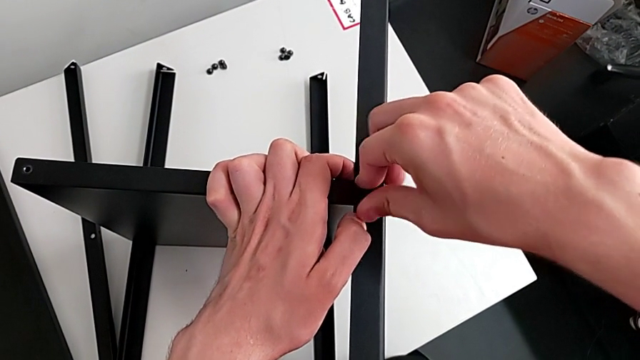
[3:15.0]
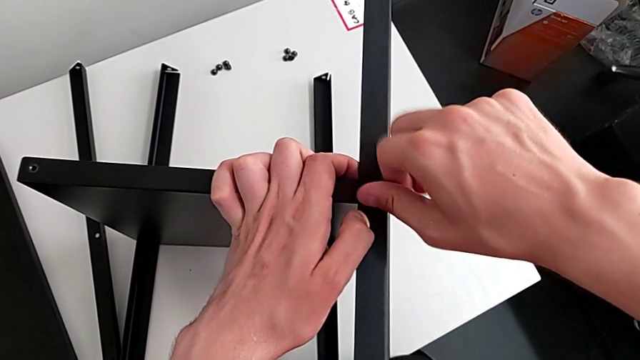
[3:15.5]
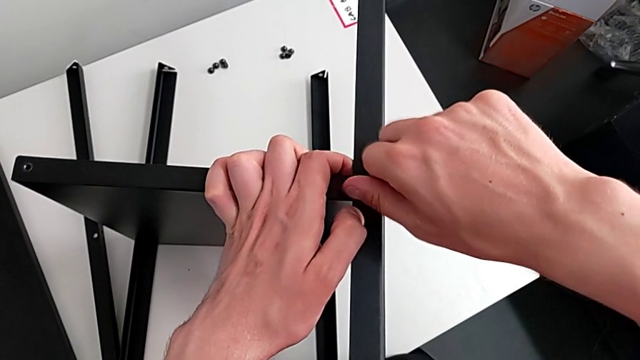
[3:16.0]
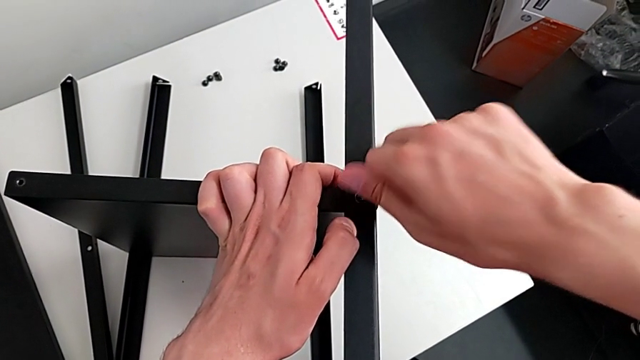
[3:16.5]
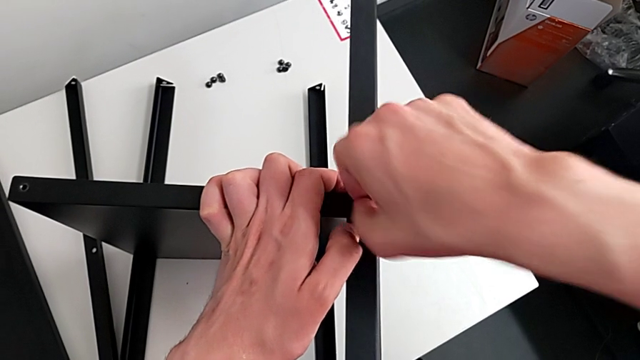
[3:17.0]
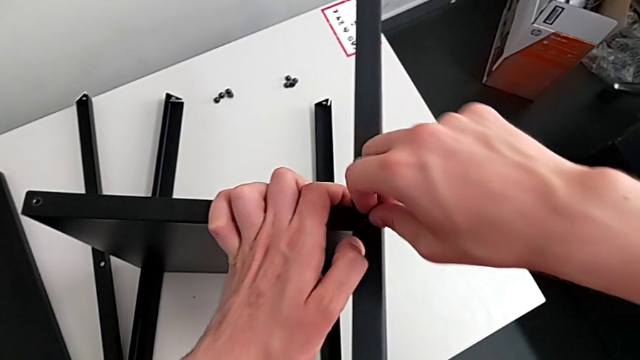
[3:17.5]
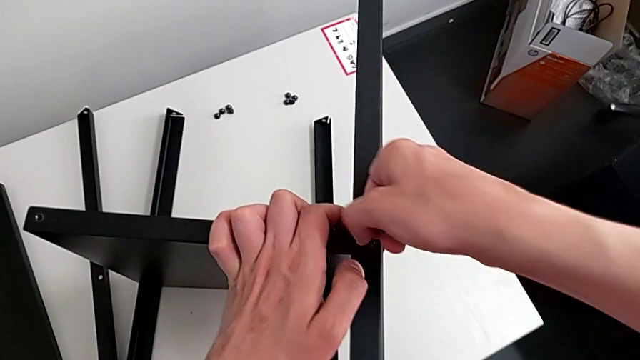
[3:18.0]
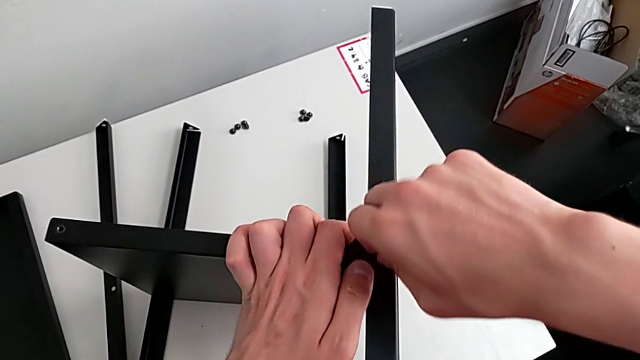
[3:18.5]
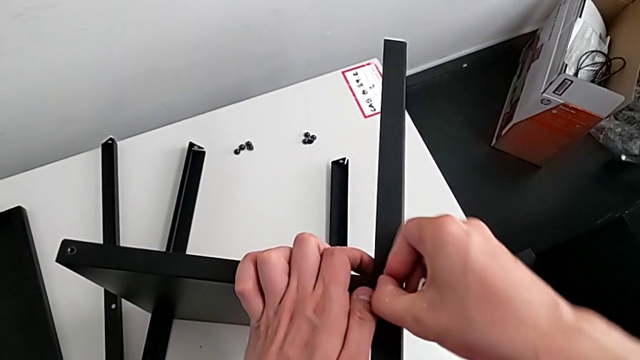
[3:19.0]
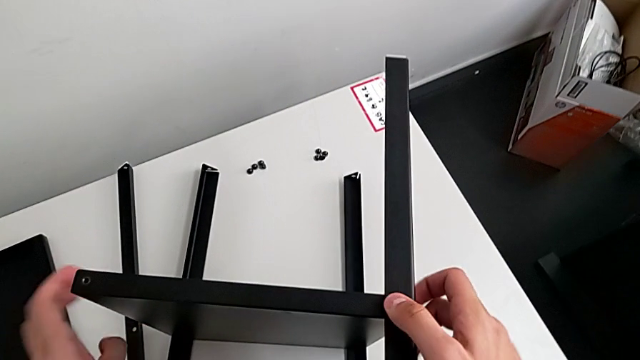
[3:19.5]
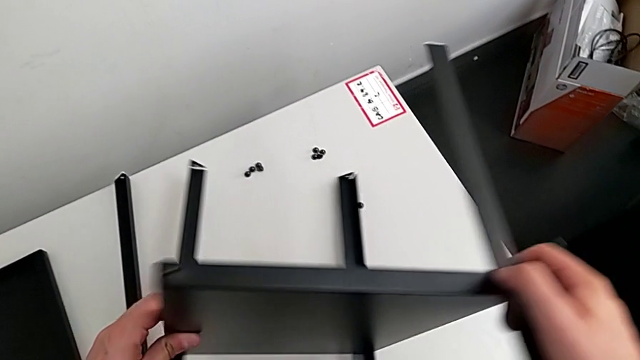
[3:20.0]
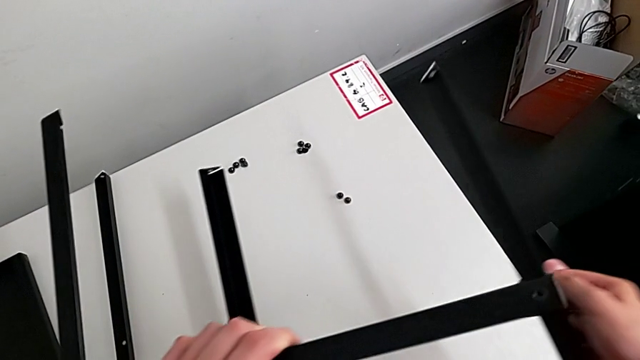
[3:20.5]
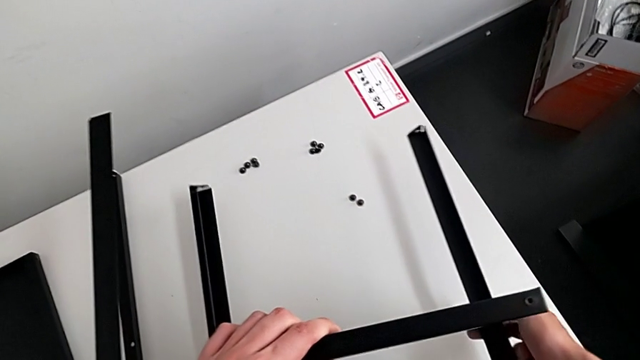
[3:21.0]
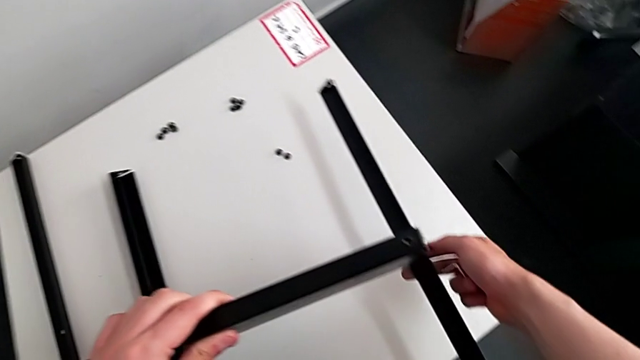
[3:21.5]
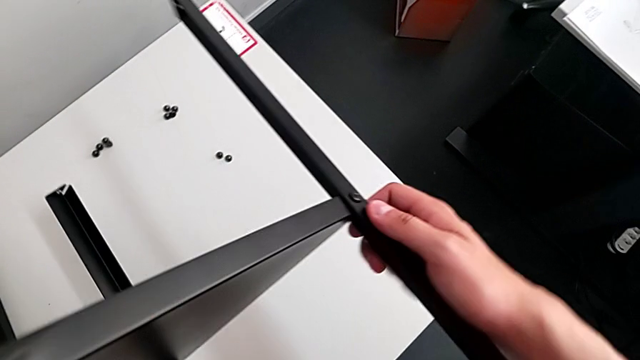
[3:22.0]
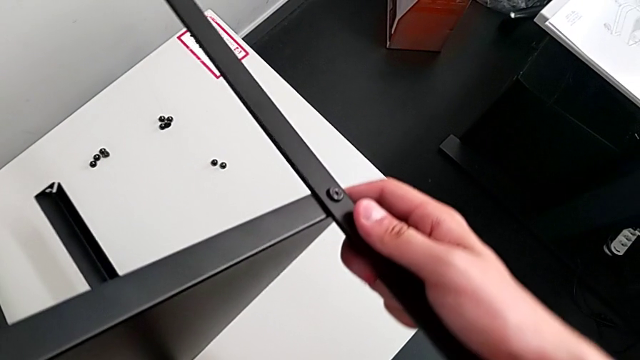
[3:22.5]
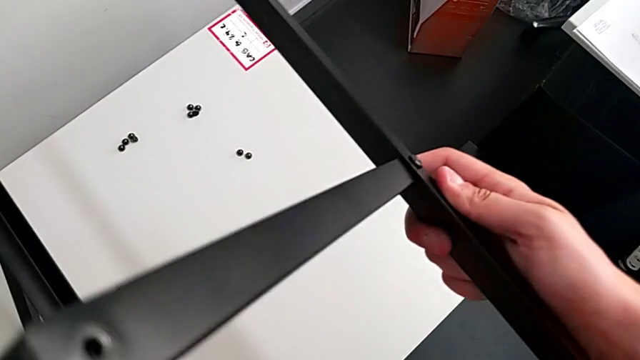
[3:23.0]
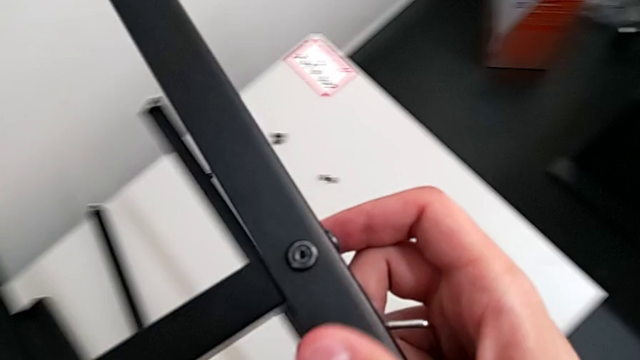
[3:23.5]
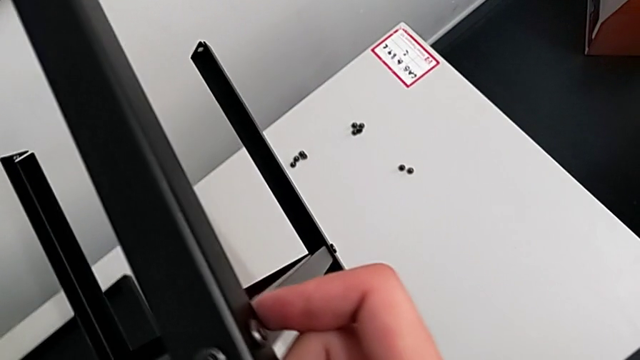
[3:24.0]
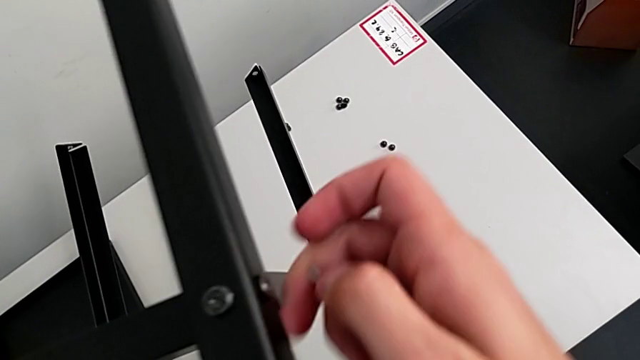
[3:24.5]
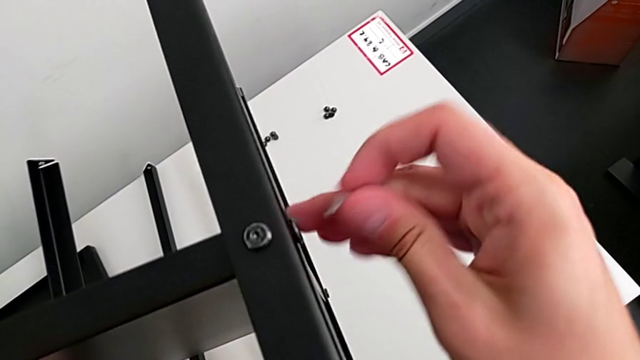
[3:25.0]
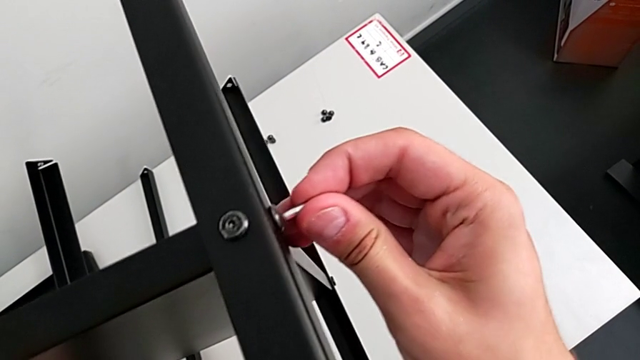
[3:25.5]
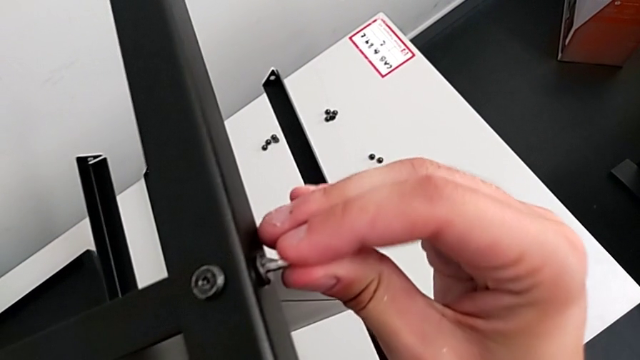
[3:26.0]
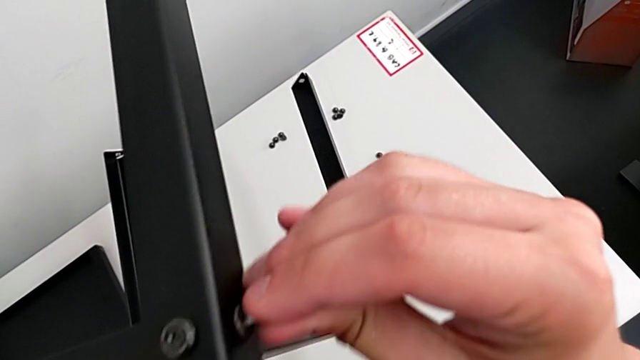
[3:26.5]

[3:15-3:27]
The camera wearer is assembling the table with the furniture. They keep screwing the hex socket head, rotate the nightstand and screw the hex socket head.

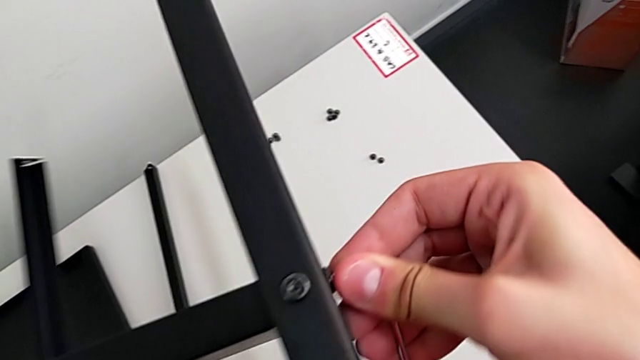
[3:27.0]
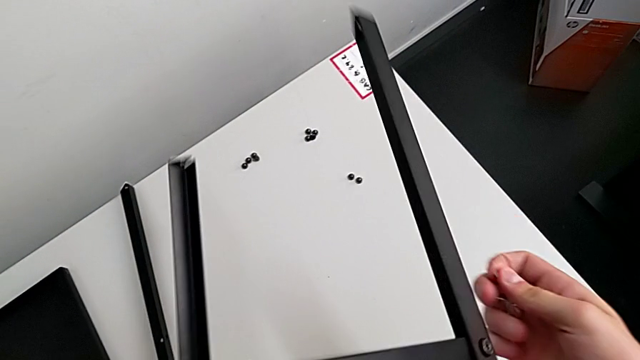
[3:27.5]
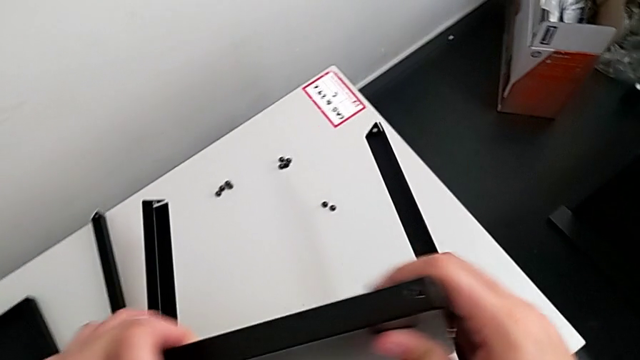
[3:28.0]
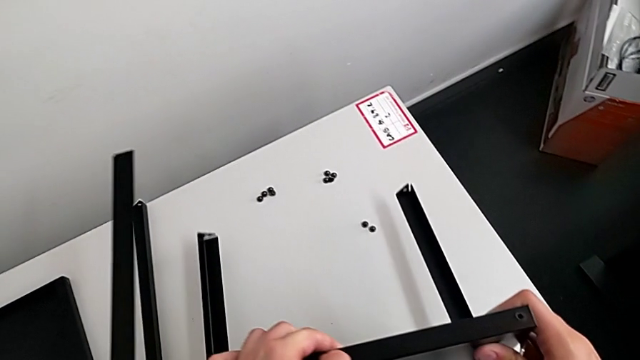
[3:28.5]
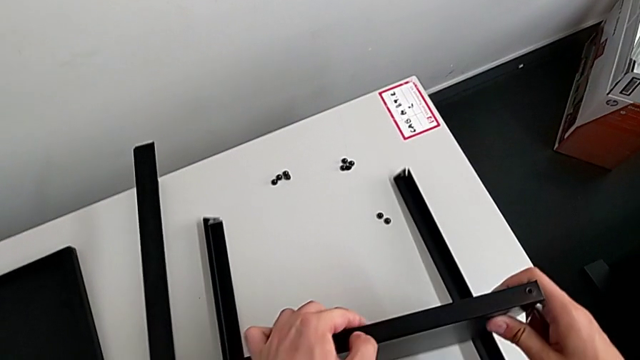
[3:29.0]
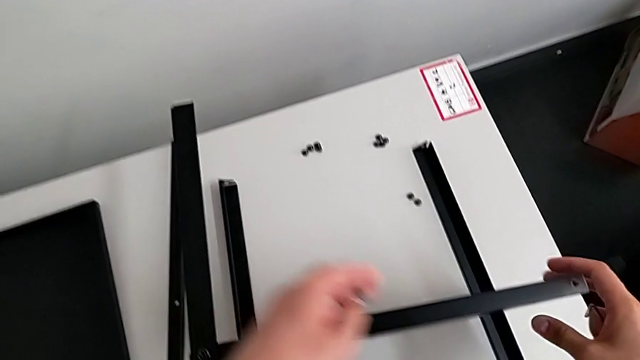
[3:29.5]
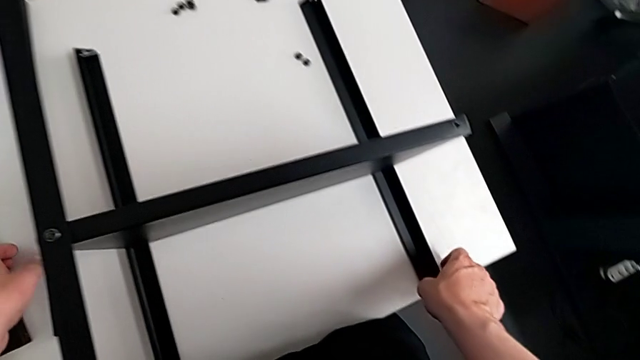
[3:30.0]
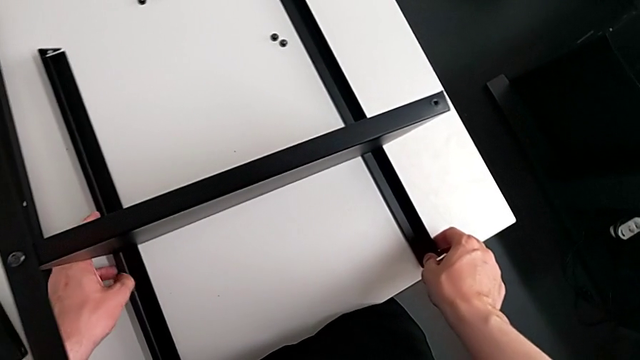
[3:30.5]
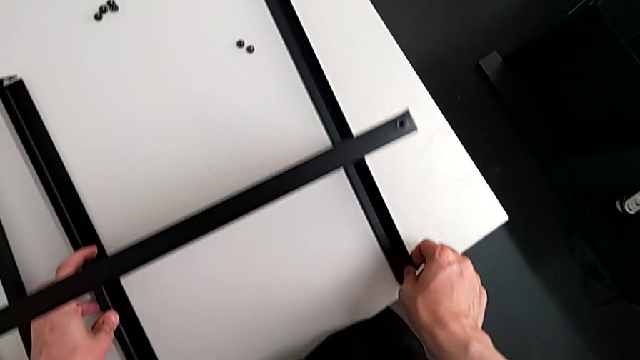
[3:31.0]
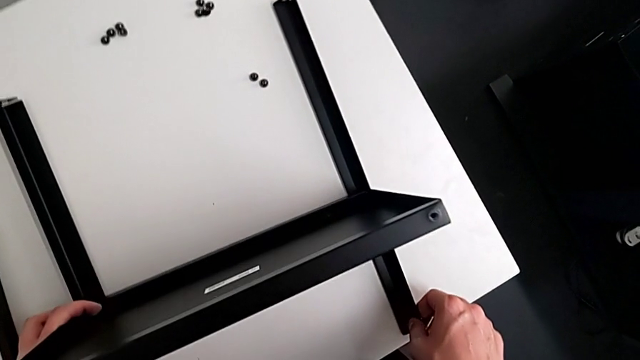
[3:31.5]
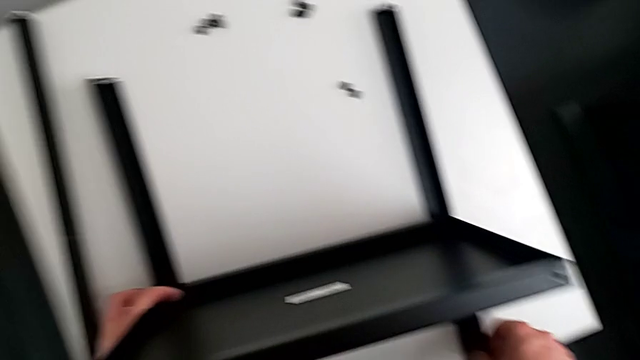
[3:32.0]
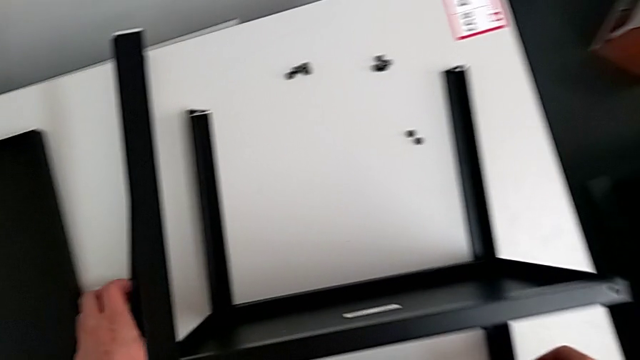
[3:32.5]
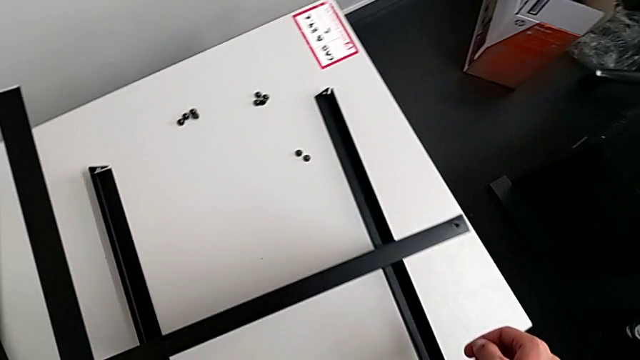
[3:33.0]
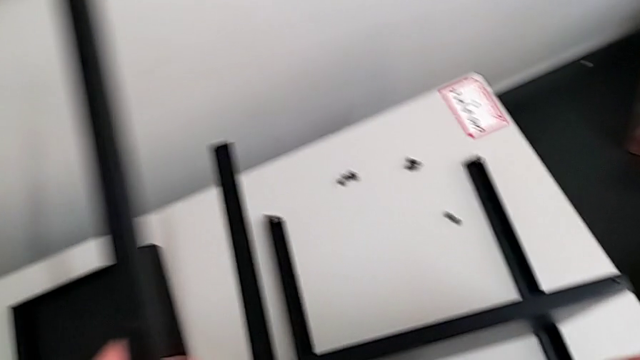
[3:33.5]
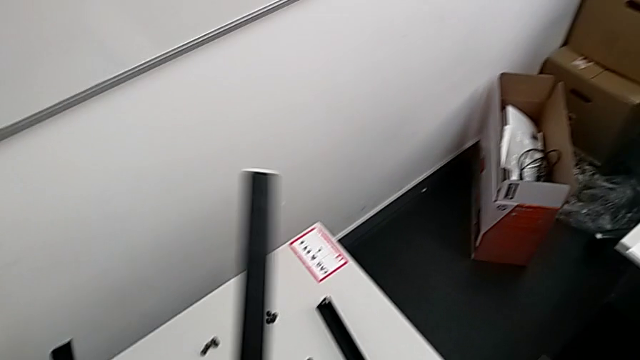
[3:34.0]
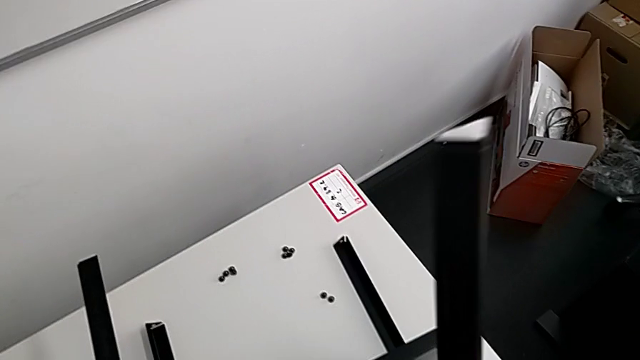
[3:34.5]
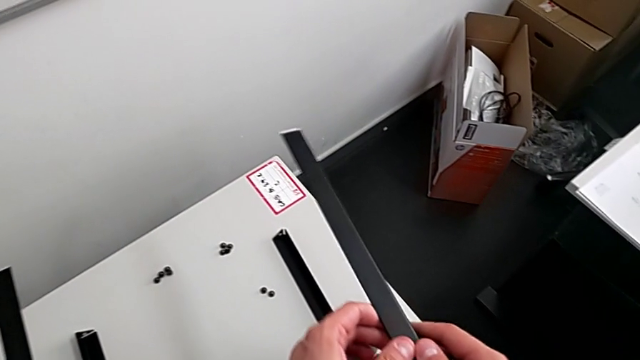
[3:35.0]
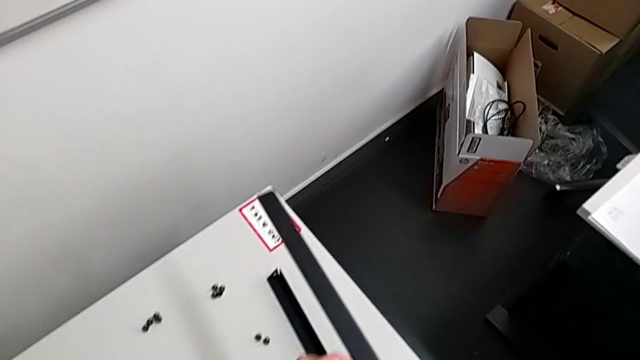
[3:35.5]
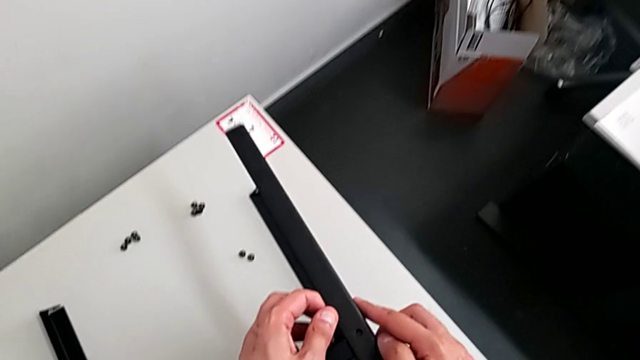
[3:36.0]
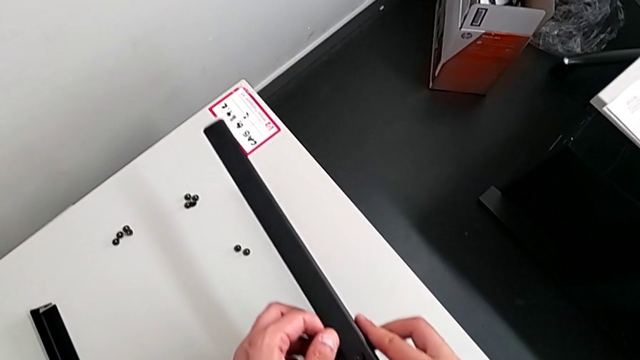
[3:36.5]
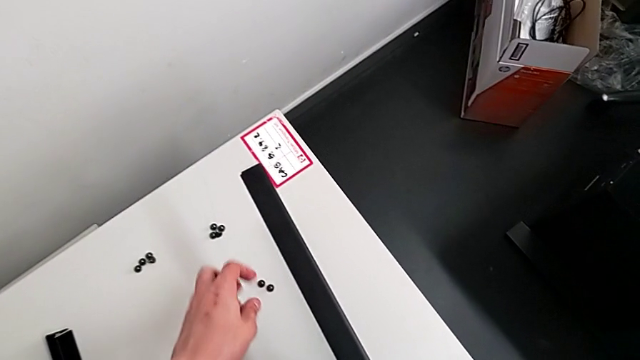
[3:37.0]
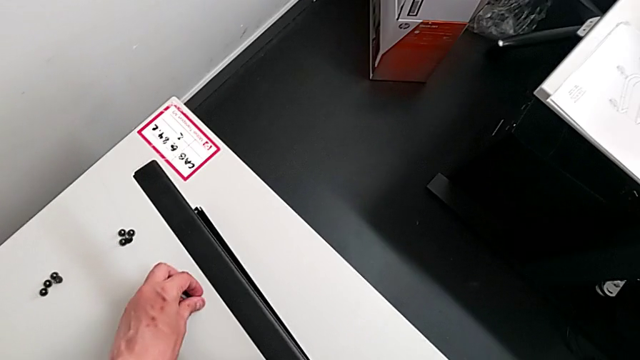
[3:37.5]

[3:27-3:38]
The camera wearer is assembling the table with the furniture. They rotate the nightstand, place it, grab the leg and begin to align the hex socket head.
